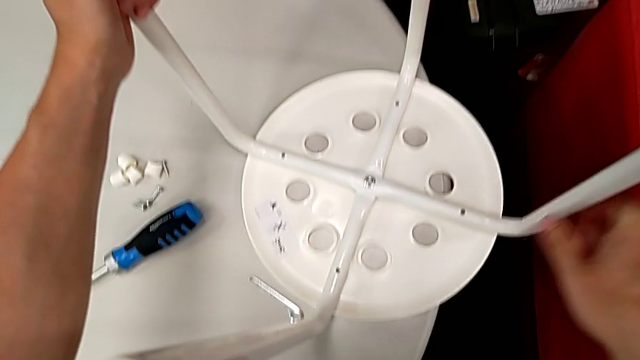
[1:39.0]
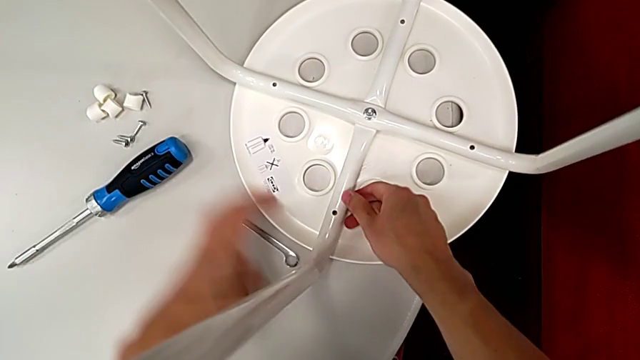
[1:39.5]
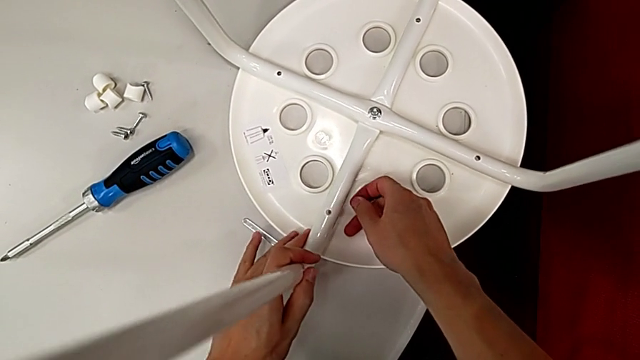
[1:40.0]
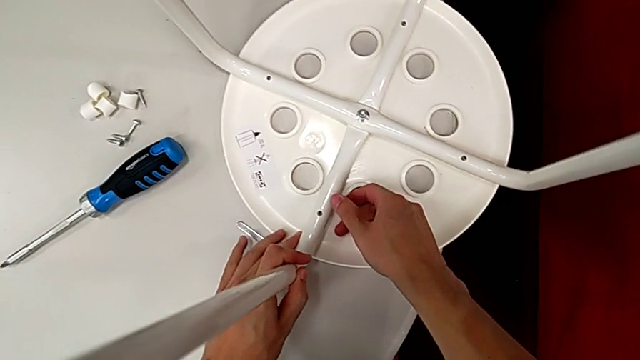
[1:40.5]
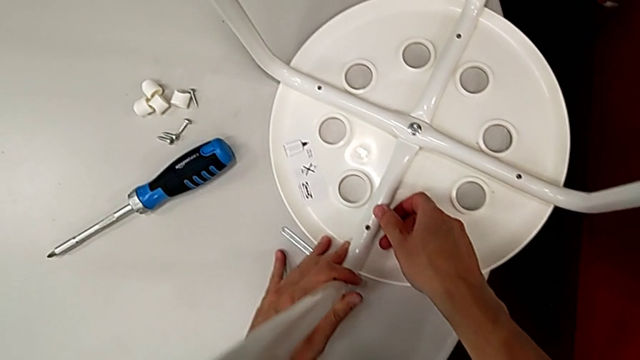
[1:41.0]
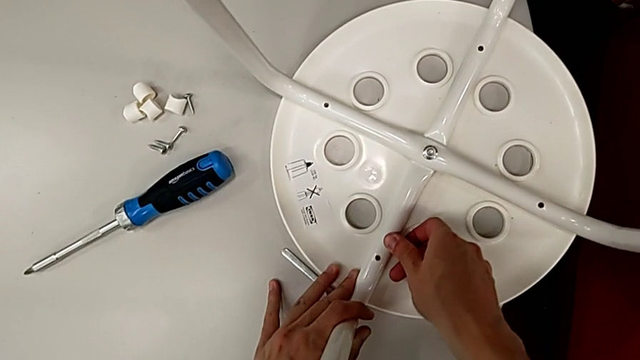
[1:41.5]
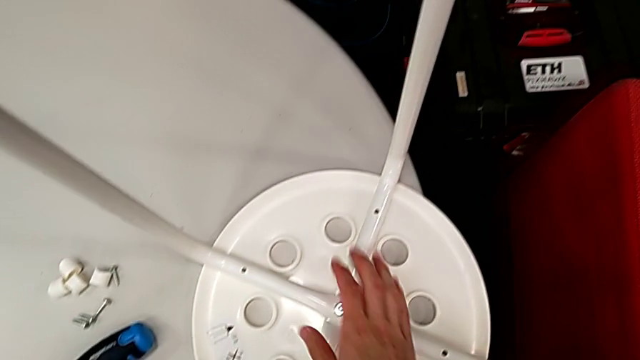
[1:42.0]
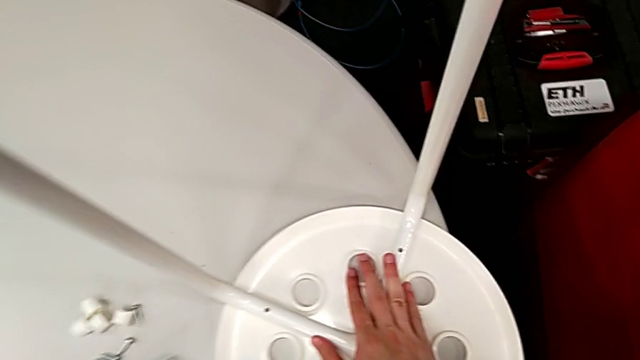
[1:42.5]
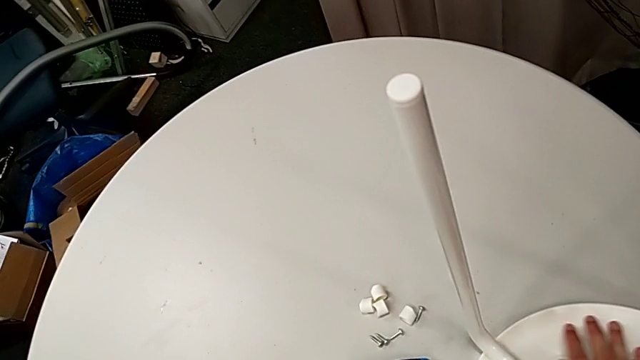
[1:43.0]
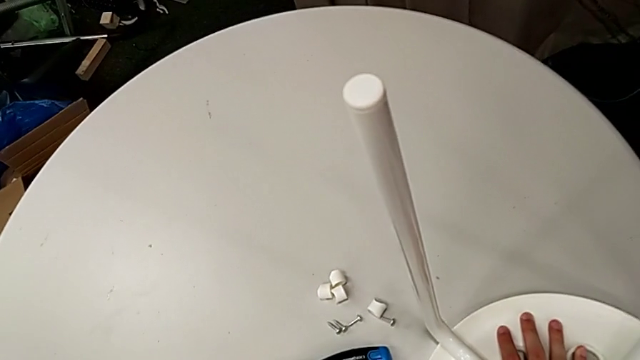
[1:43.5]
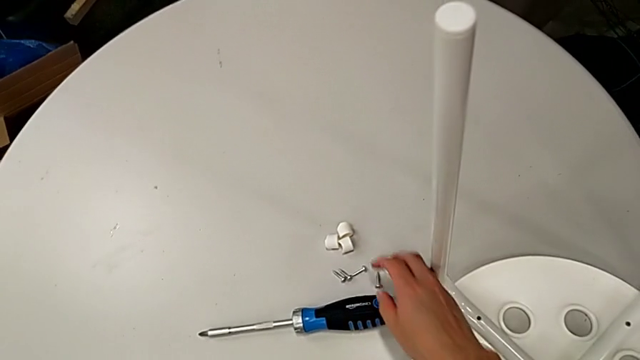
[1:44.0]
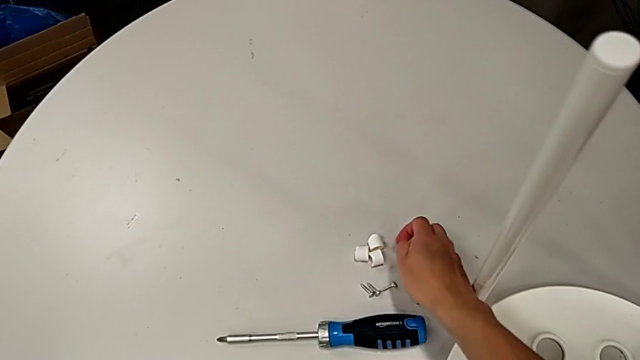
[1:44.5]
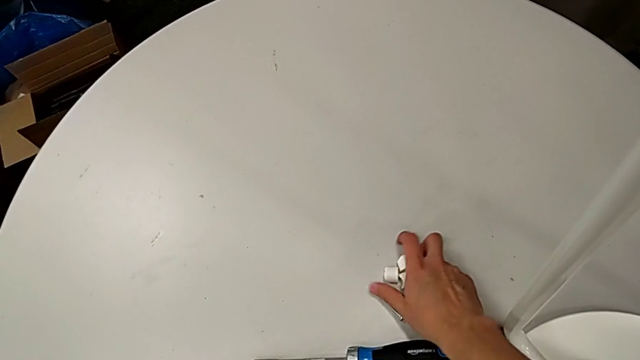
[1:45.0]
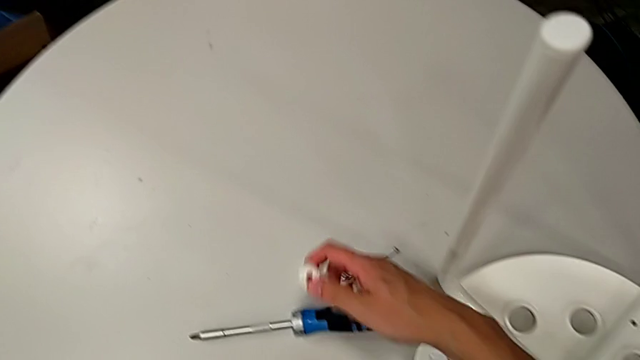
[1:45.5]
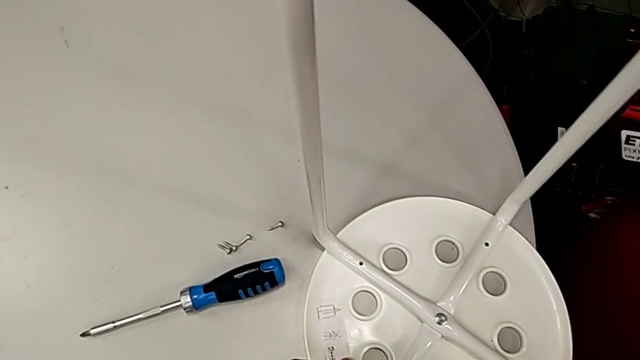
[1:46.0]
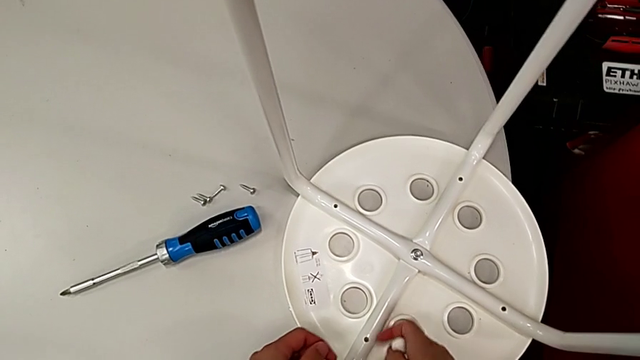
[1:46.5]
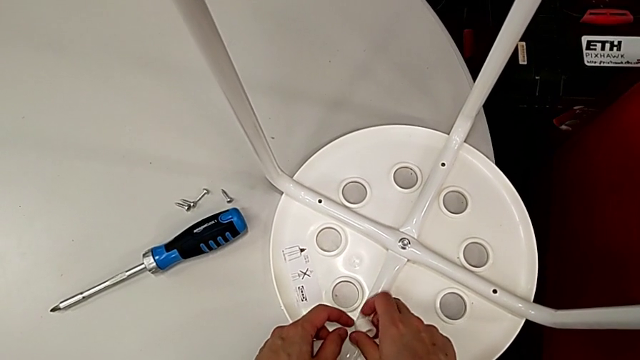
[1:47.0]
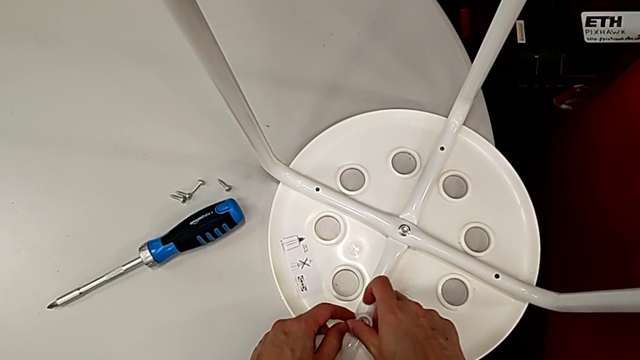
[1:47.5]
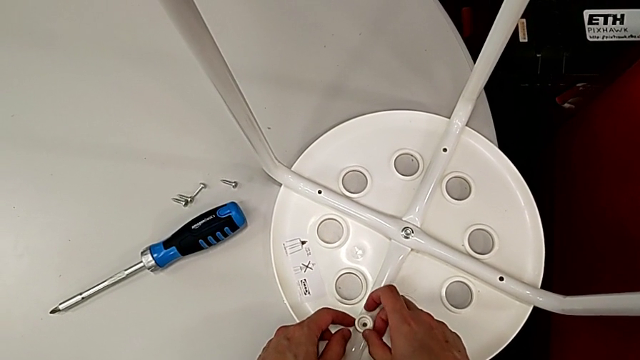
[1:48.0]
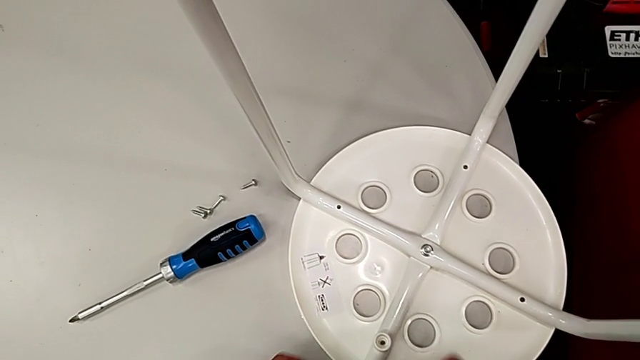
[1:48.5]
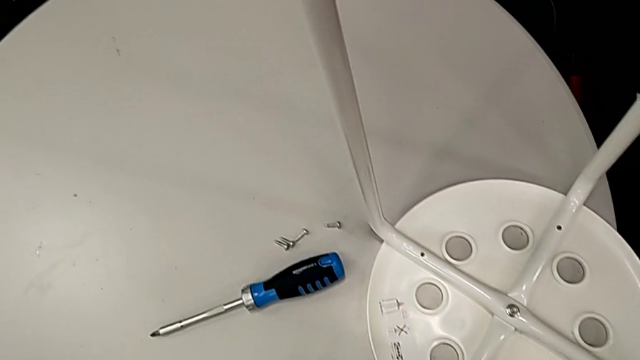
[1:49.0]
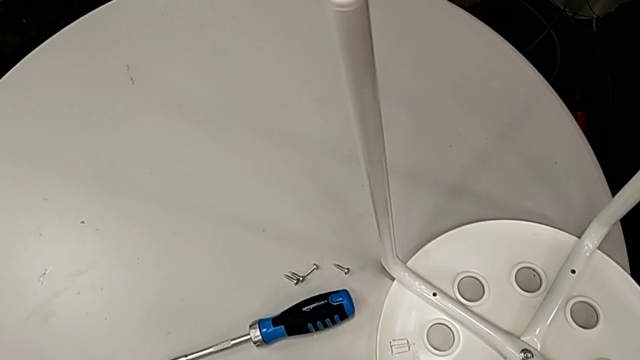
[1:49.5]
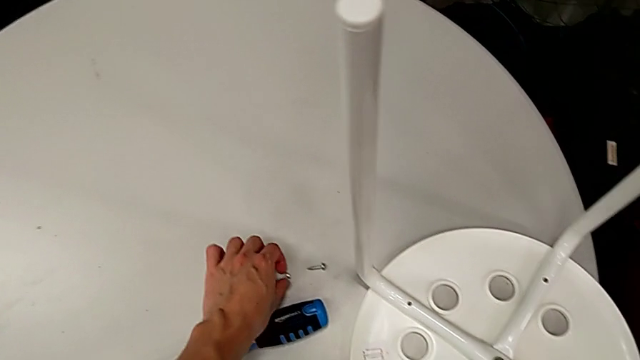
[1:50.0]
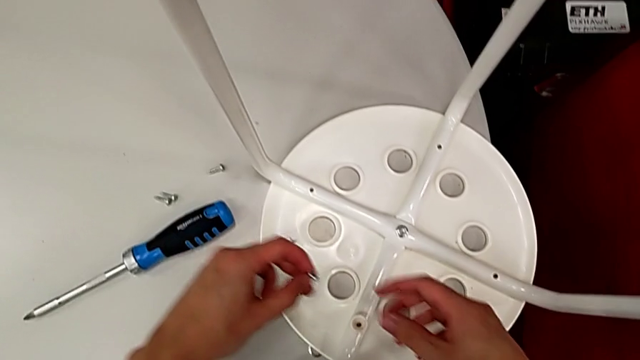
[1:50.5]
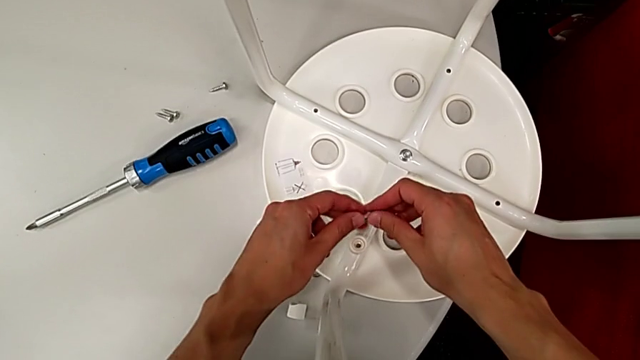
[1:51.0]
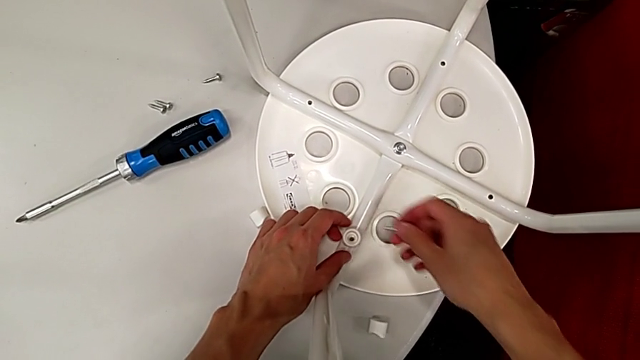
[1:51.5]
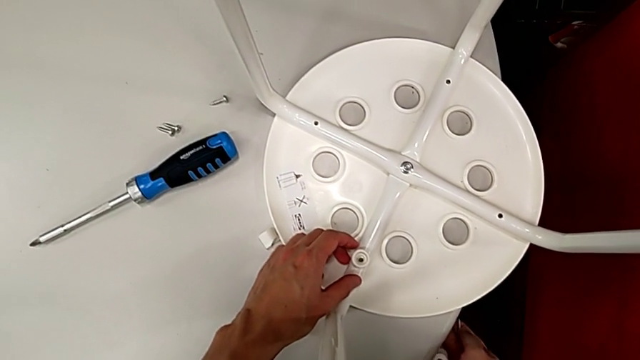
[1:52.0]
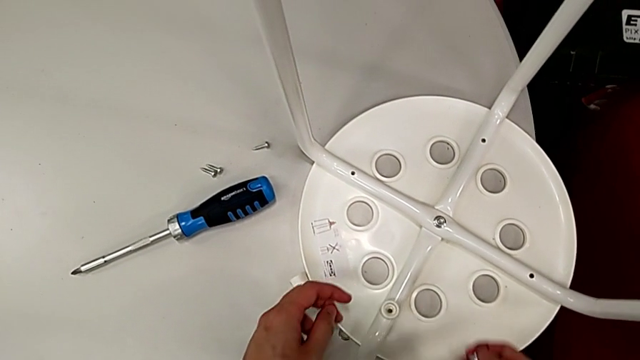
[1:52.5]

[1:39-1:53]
The camera wearer is assembling the legs with the seat. They align the leg, inspect it, grab the washer, align it, place it, grab the screw twice, wrongly drop the washer and grab it.

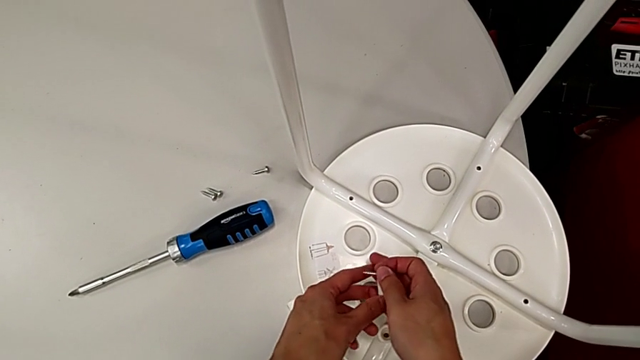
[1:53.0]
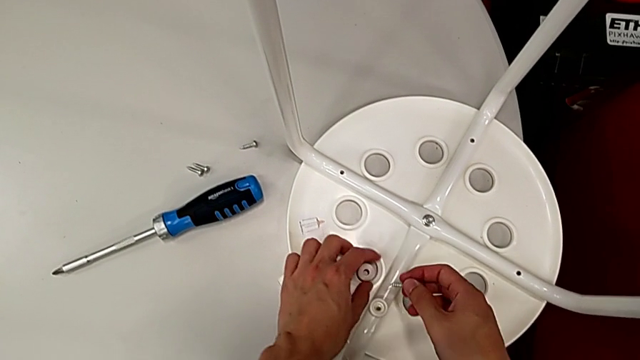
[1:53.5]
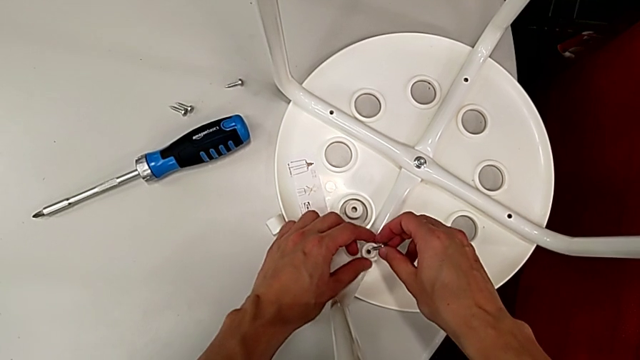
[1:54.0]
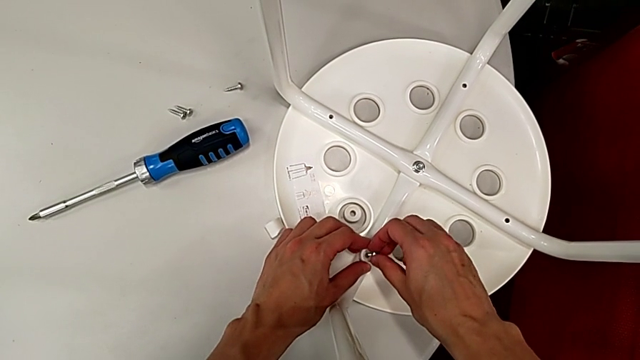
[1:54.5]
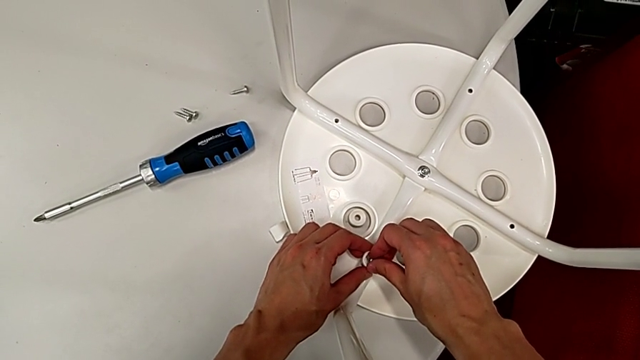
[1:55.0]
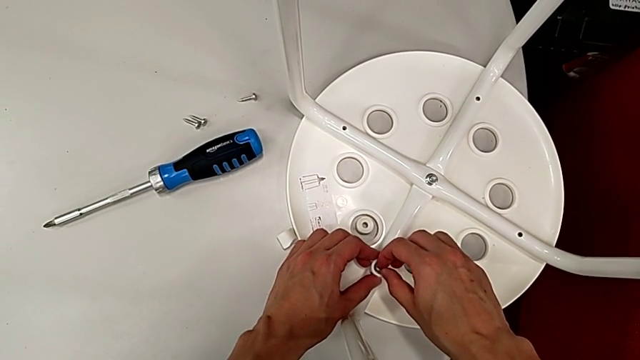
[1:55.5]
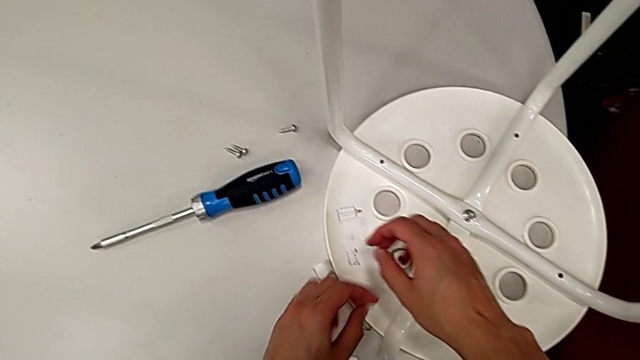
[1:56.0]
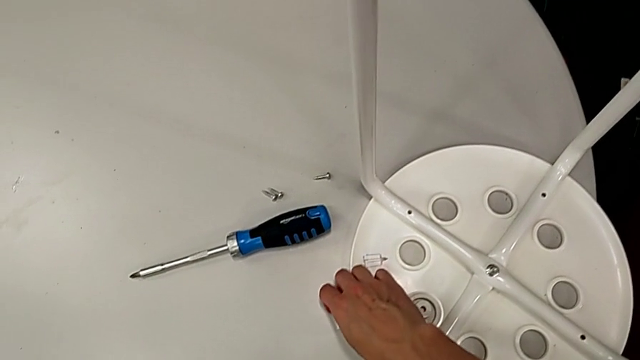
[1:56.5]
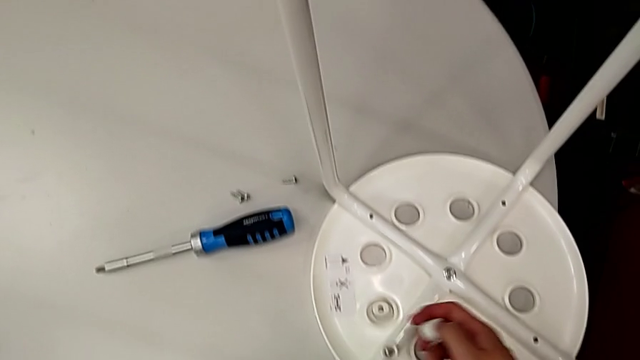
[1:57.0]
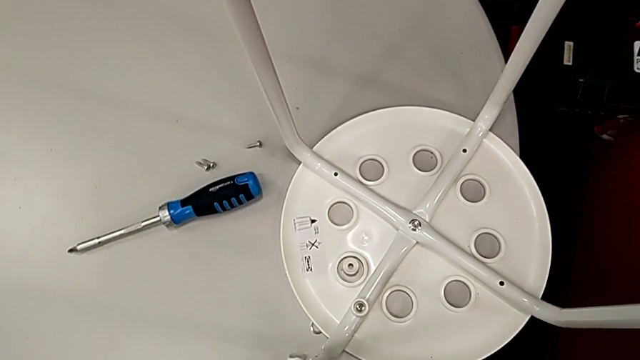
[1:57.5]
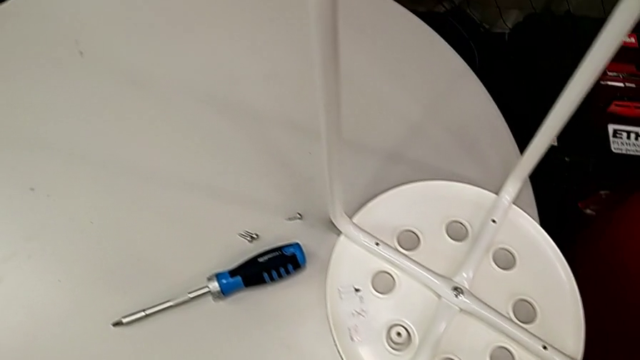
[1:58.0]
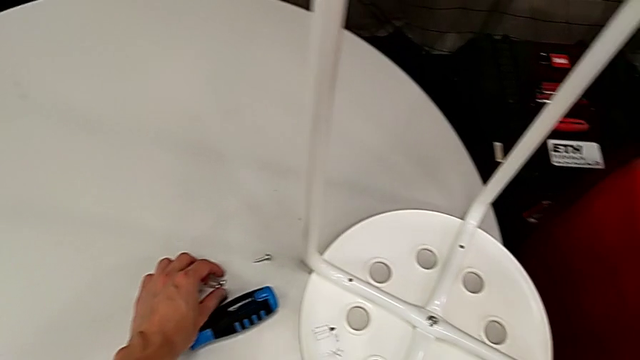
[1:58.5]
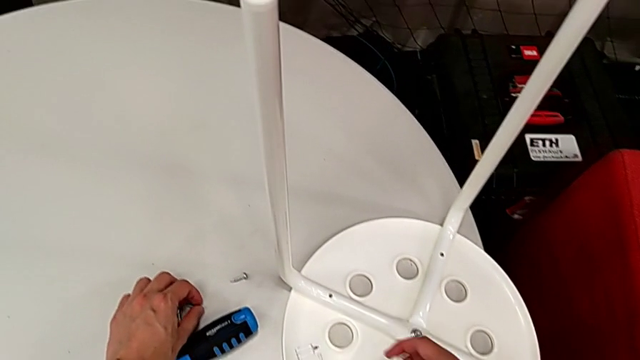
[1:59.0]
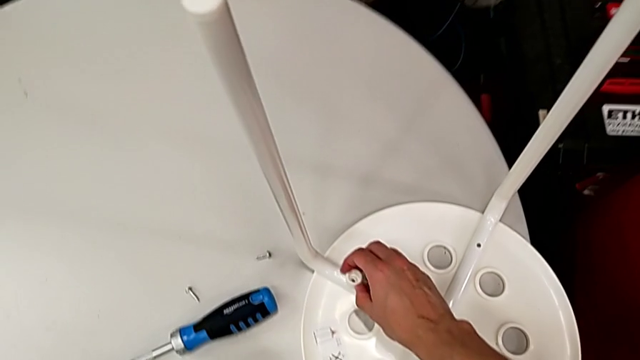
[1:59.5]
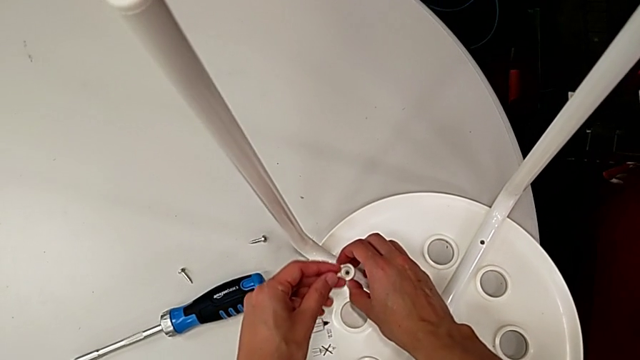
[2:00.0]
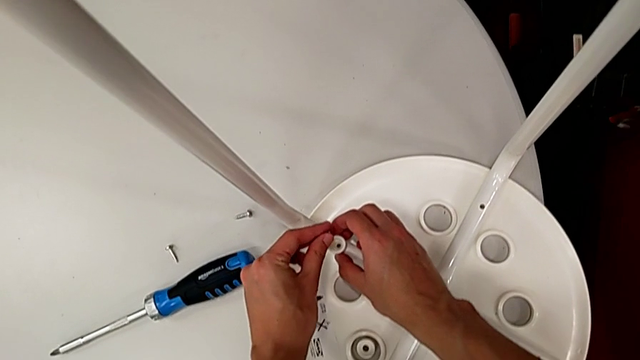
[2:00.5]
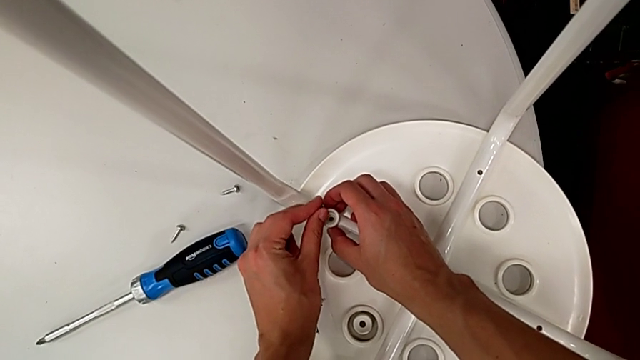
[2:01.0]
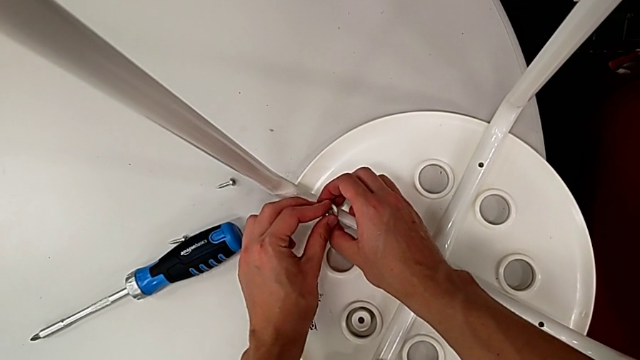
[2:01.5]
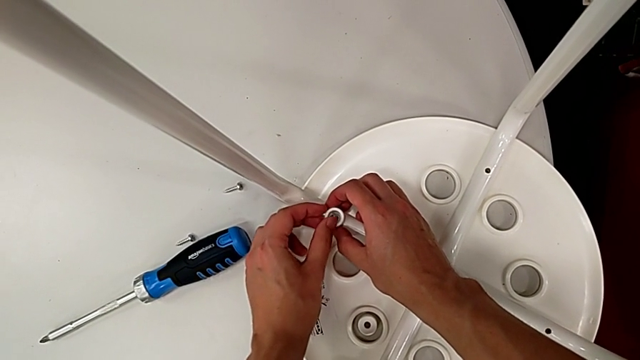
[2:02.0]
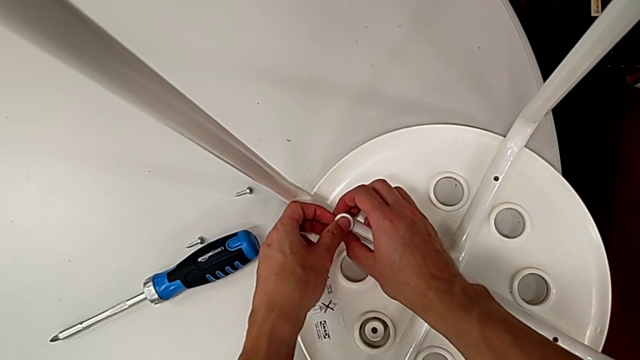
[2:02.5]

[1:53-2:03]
The camera wearer is assembling the legs with the seat. They align the washer, insert the screw, grab the washer, grab the screw, align the washer and insert the screw.
